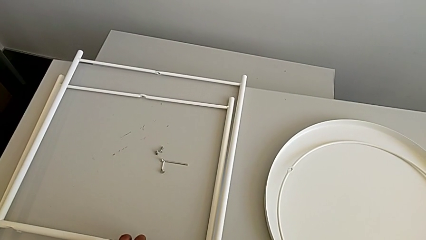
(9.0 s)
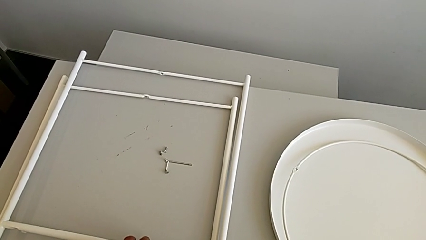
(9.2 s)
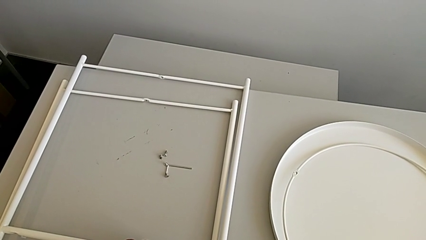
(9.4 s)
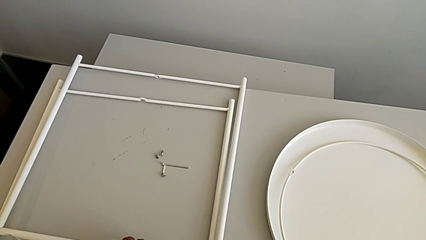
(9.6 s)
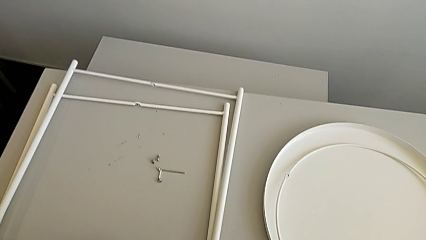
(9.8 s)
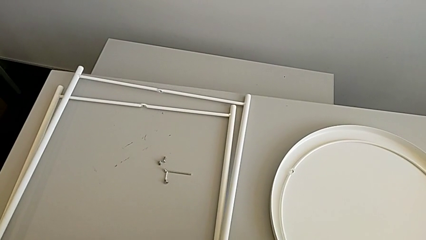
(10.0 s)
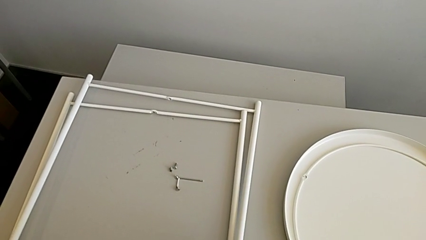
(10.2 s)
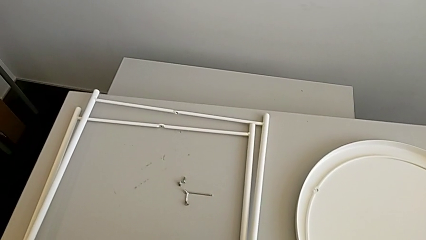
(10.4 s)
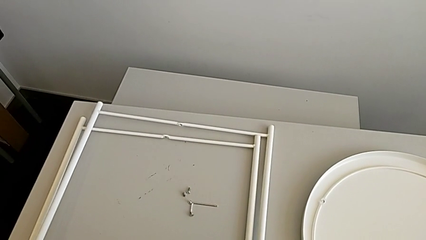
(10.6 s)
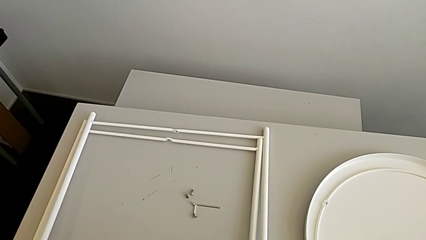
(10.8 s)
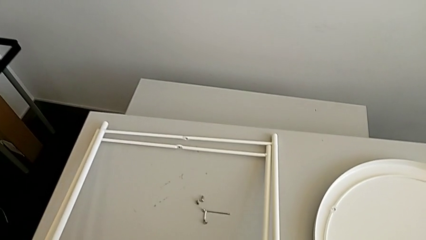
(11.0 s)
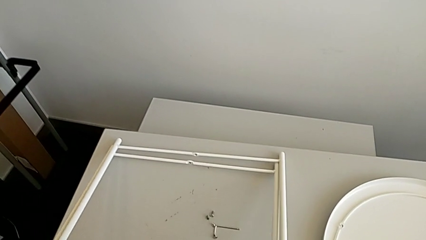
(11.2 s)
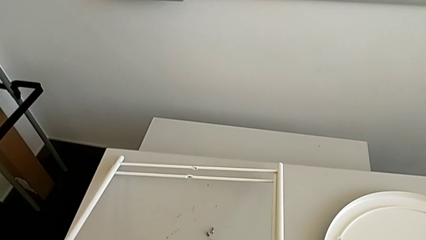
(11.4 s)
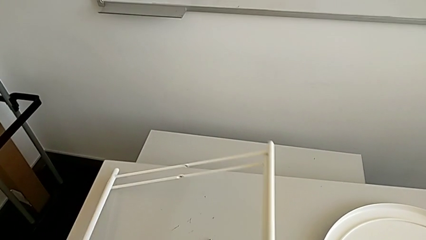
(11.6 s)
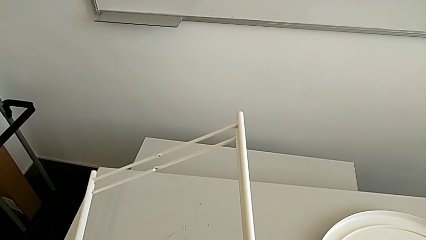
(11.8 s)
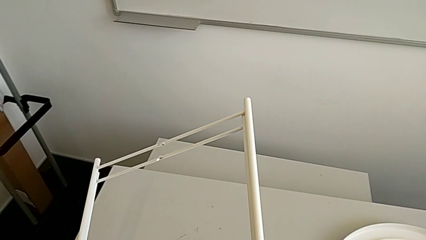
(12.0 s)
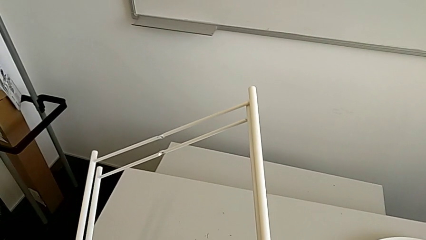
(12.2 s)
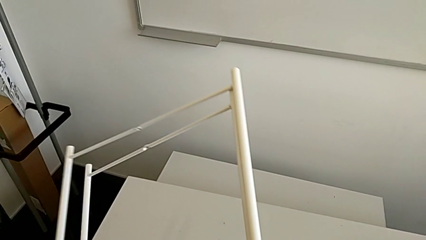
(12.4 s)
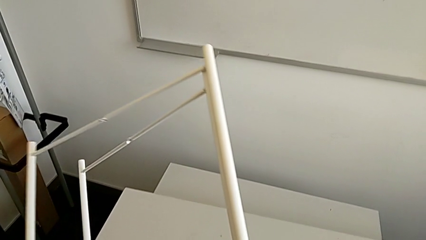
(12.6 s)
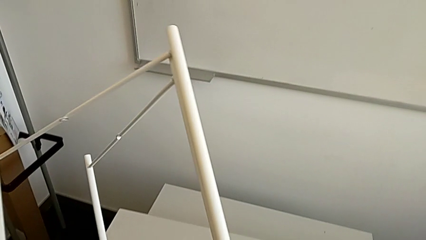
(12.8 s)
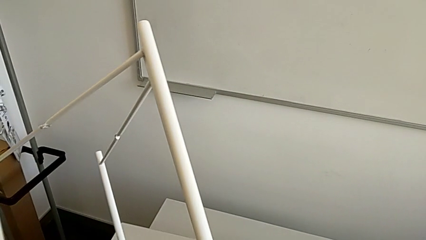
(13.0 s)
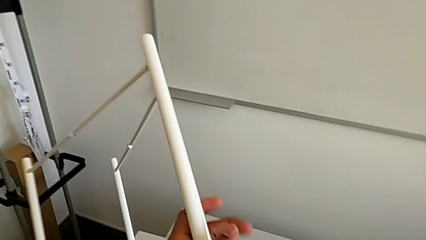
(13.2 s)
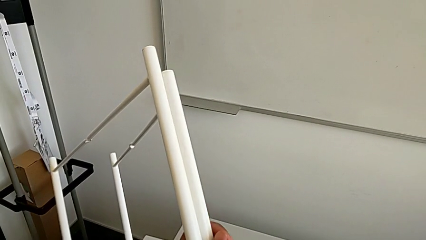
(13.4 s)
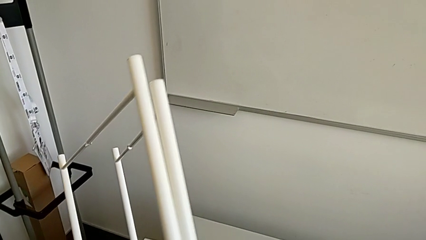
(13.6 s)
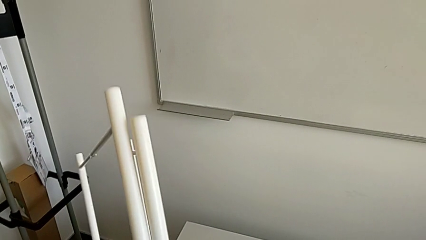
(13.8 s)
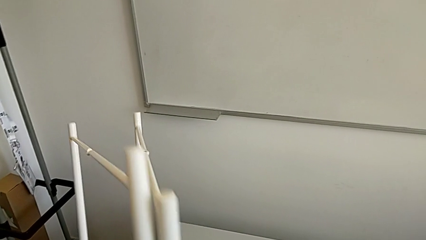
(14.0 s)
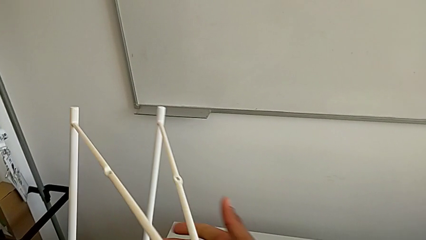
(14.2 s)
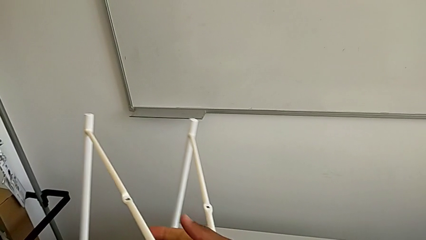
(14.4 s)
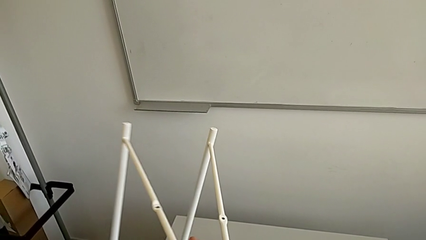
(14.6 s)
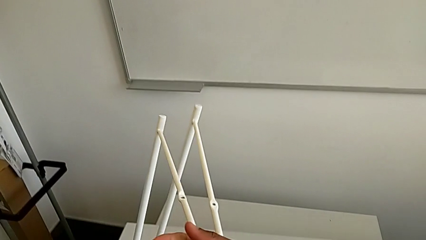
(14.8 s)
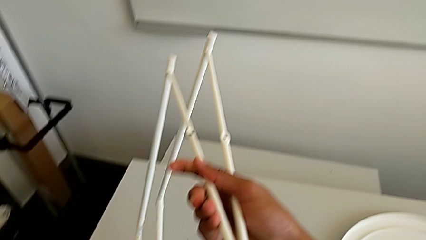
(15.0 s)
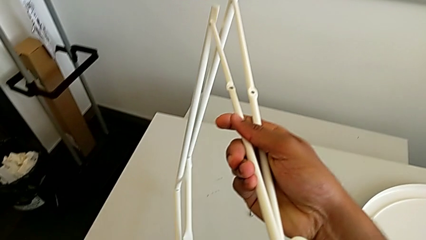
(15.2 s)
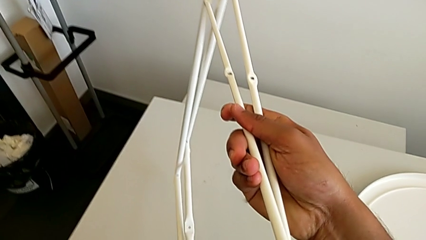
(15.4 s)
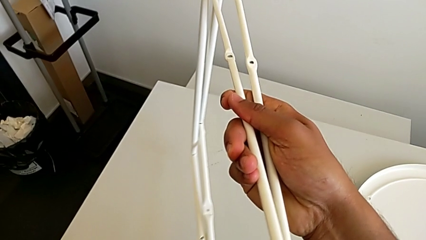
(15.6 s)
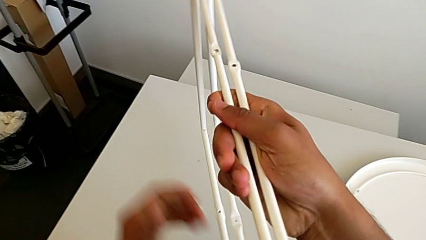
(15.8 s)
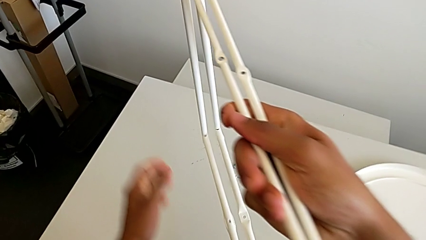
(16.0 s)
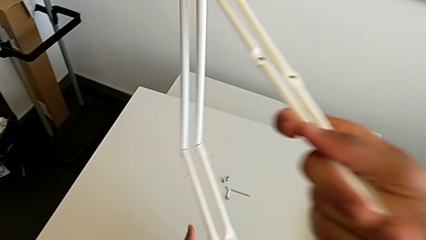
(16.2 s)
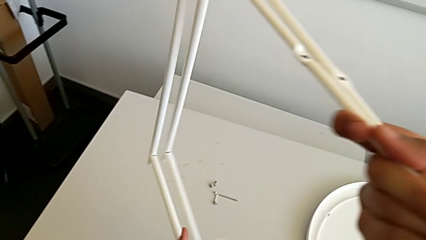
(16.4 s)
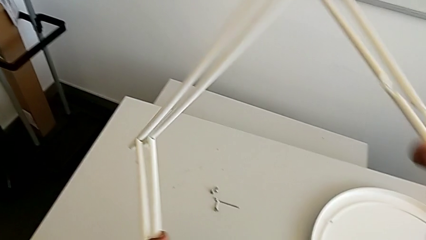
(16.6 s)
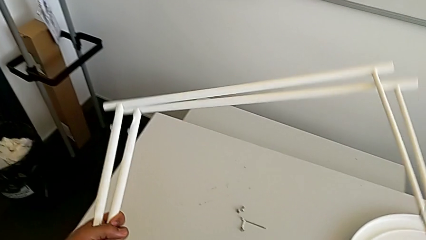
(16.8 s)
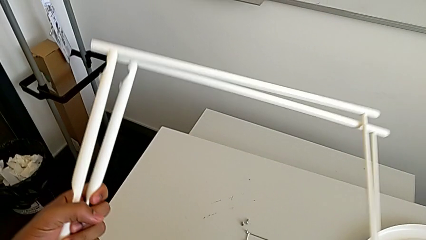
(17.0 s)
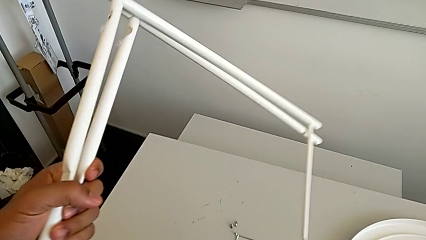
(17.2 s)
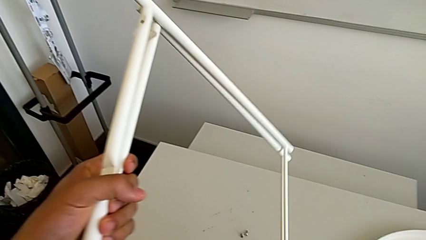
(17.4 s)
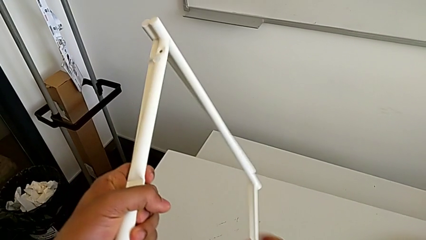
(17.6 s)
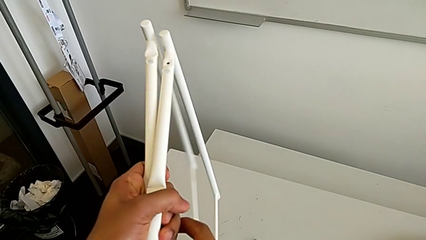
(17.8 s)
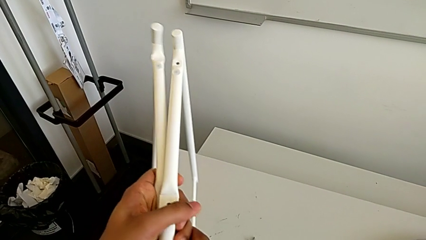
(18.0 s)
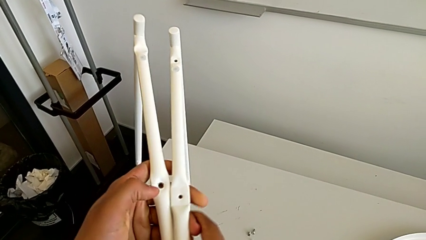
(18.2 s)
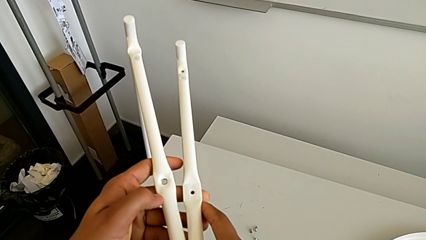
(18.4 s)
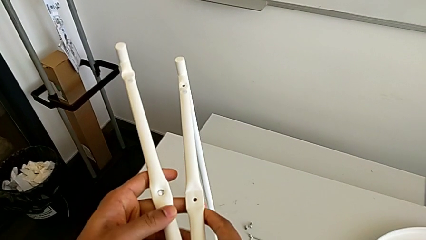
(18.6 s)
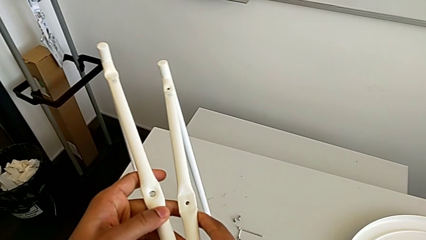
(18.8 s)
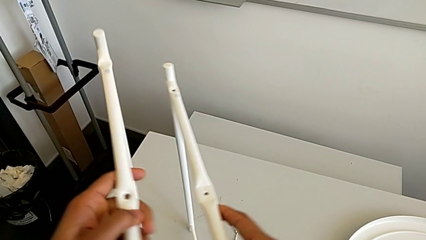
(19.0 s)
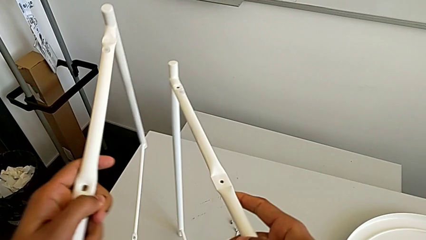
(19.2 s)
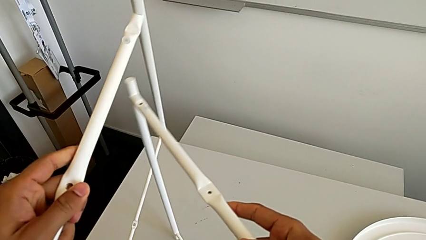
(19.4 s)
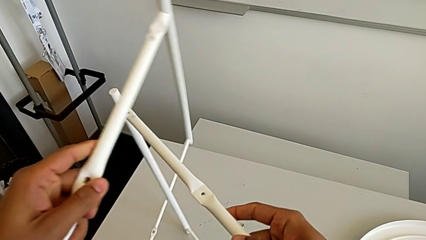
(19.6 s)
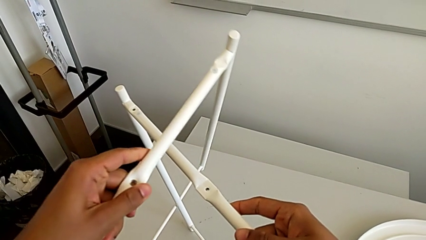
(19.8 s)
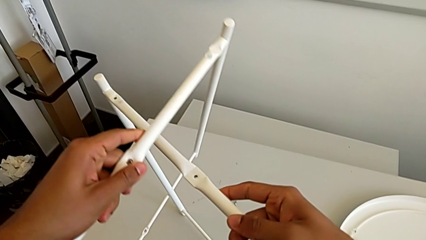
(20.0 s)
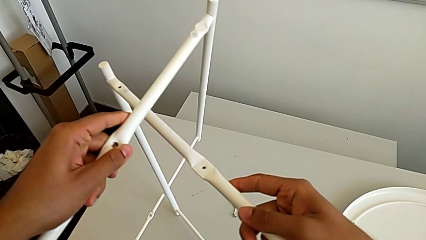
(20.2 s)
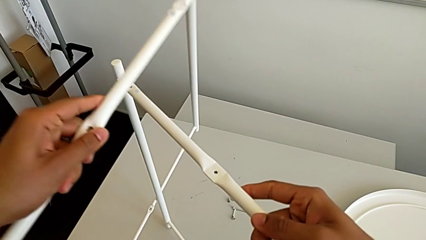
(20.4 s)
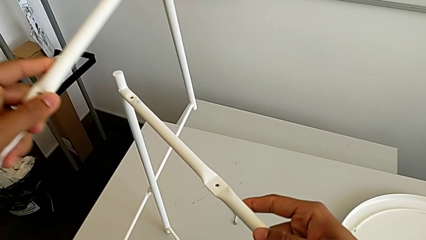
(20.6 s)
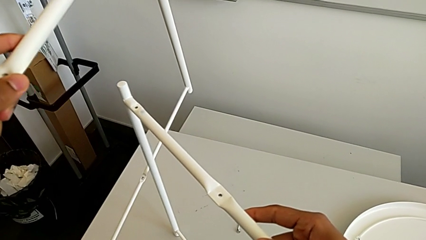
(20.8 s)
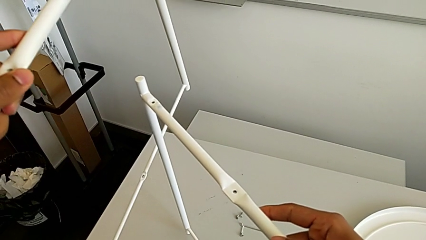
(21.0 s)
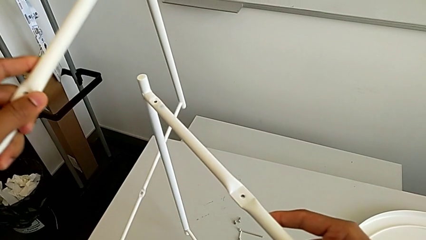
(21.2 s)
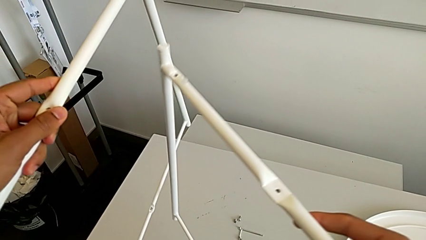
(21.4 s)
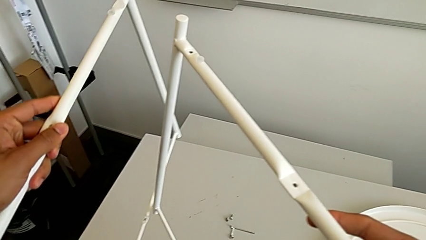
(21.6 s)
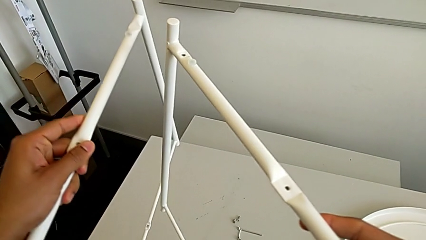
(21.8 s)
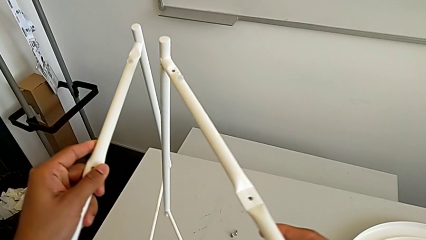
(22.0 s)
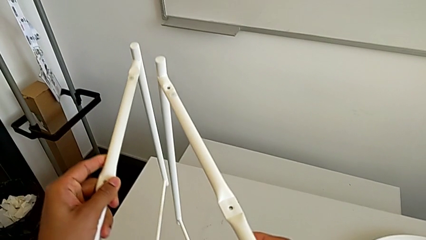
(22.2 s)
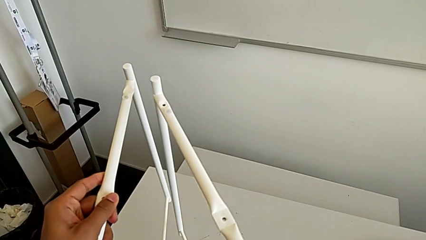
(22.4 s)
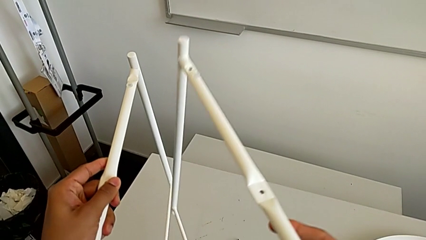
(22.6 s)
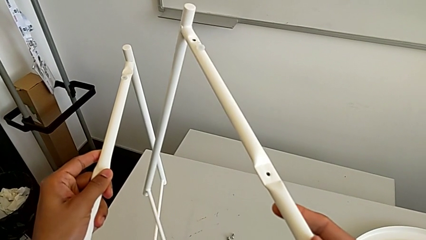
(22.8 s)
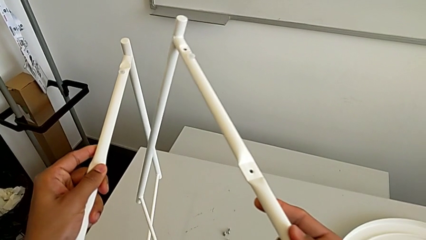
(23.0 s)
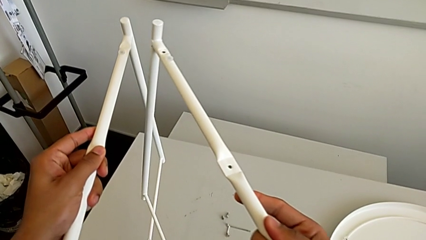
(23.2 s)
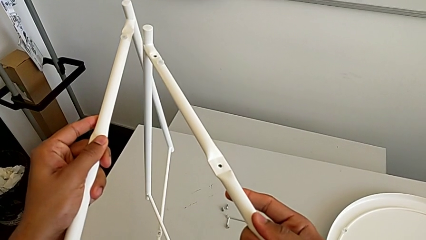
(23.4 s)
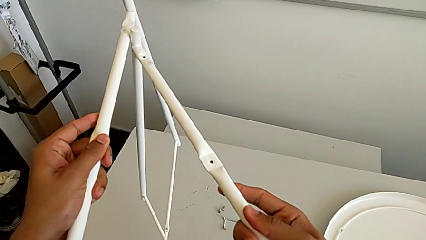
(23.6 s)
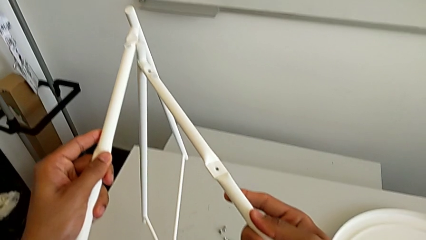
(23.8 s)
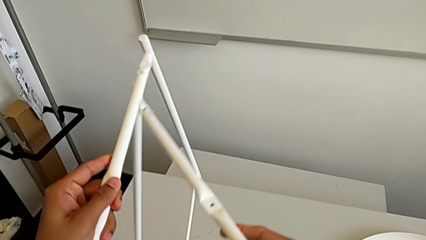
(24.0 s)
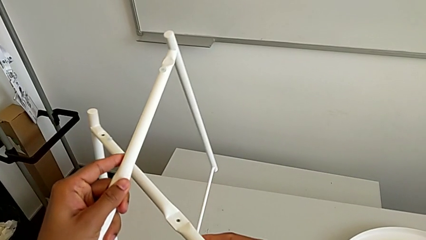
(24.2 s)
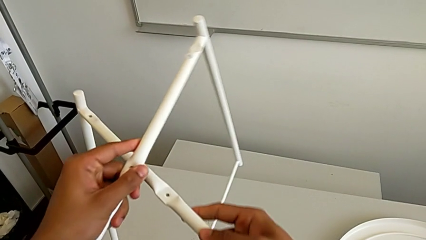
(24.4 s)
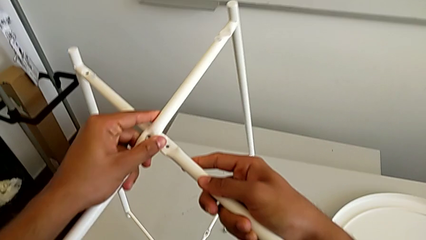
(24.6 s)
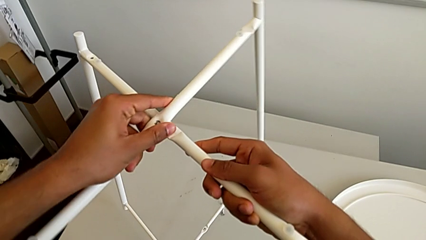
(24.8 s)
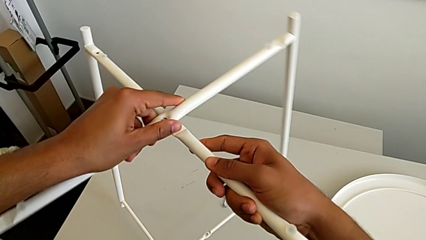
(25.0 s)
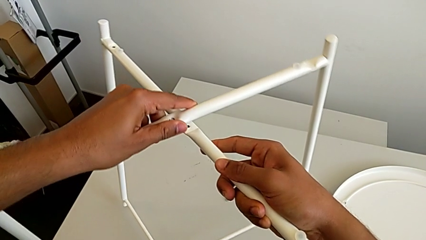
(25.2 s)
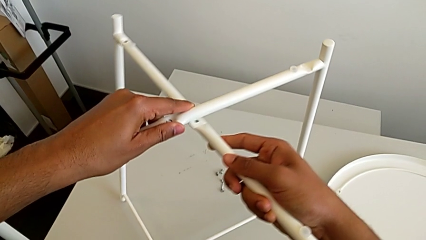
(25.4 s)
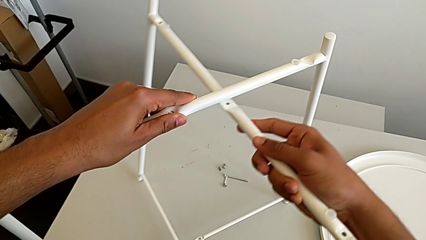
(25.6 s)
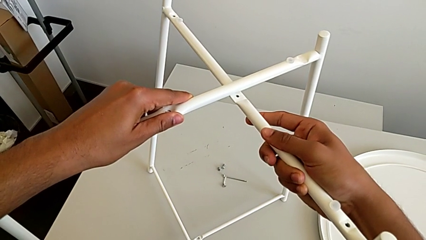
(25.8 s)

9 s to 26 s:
The camera wearer is intertwining their legs with the table's. They grab the leg, lift it, rotate it, wrongly place it, attempting to intertwine the legs but stopping, and begin to place the leg.
